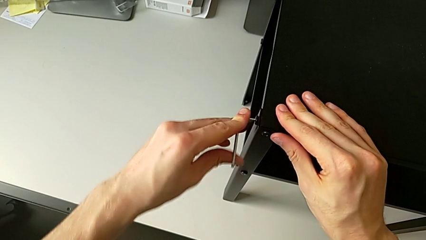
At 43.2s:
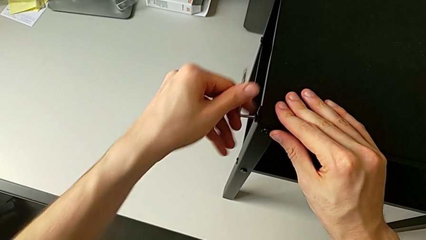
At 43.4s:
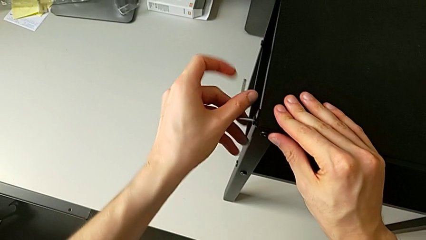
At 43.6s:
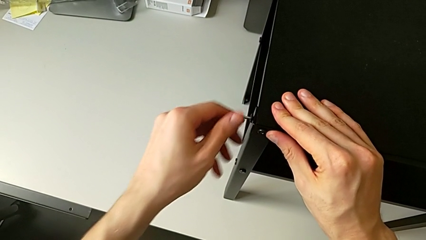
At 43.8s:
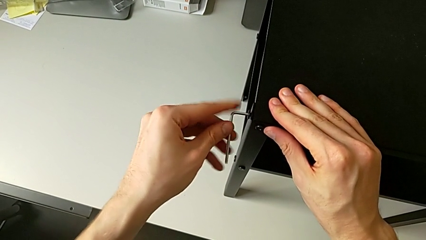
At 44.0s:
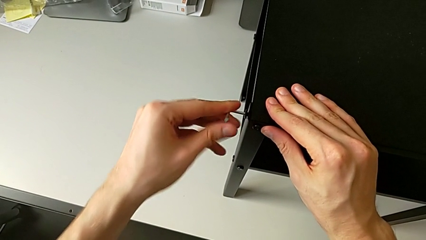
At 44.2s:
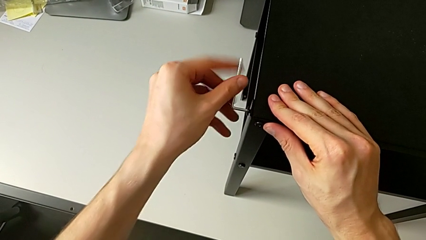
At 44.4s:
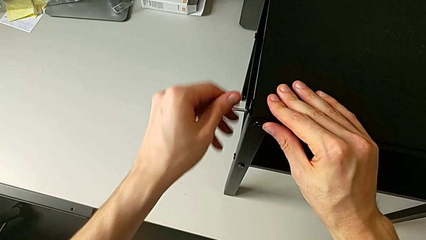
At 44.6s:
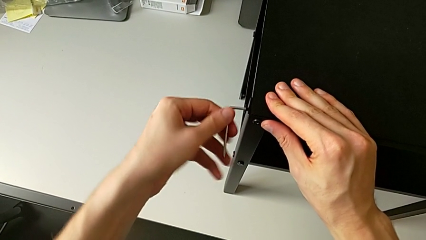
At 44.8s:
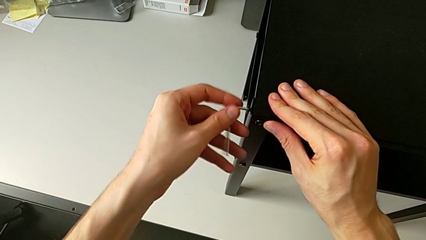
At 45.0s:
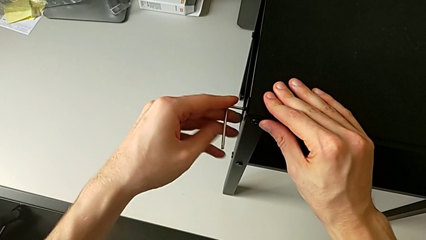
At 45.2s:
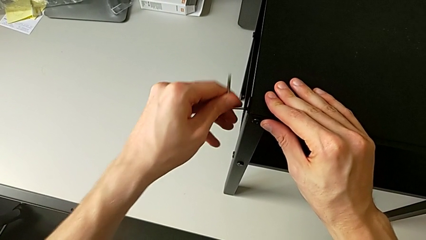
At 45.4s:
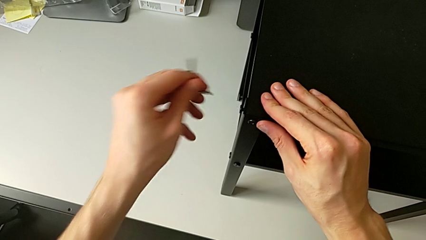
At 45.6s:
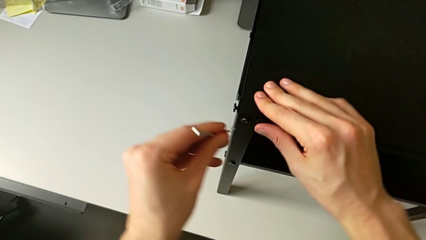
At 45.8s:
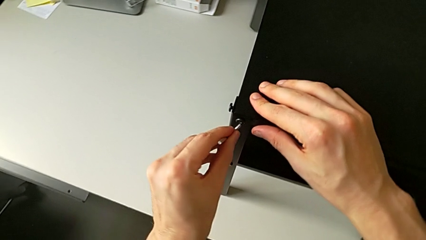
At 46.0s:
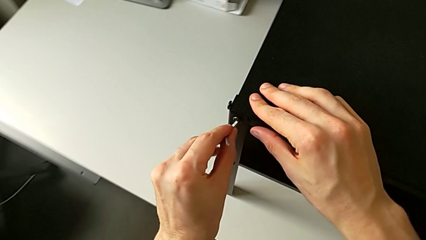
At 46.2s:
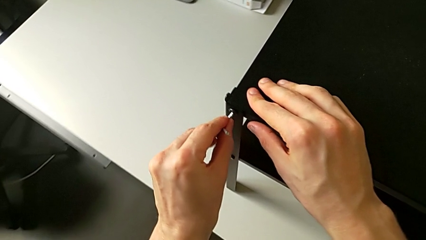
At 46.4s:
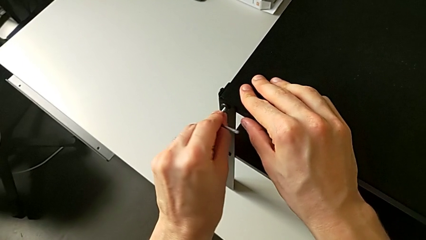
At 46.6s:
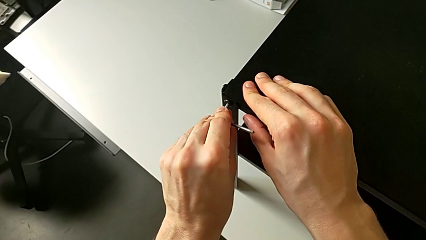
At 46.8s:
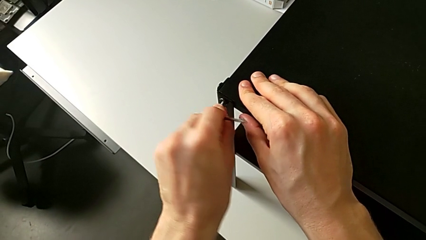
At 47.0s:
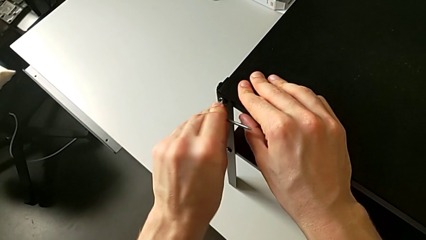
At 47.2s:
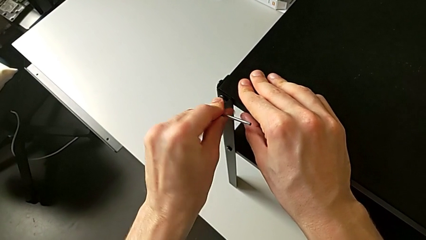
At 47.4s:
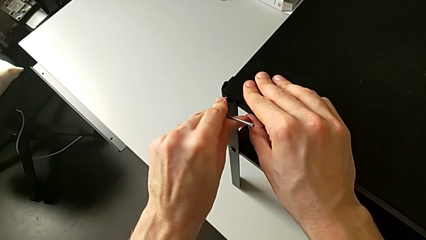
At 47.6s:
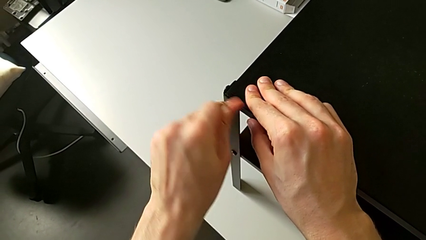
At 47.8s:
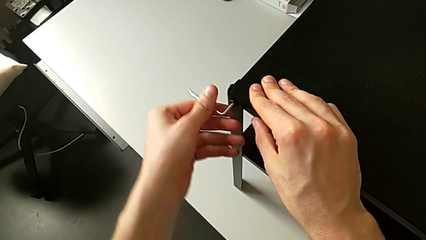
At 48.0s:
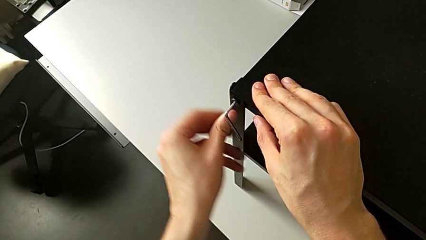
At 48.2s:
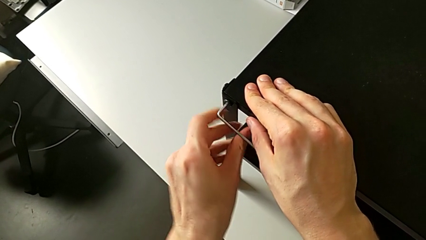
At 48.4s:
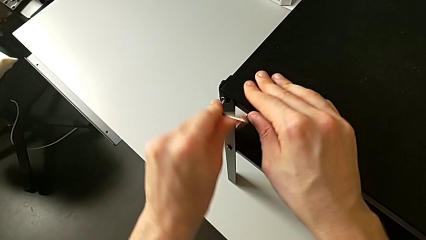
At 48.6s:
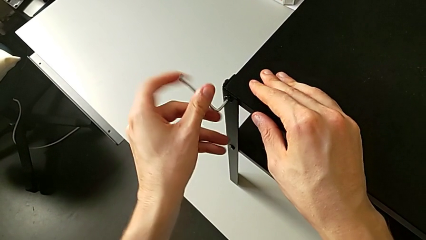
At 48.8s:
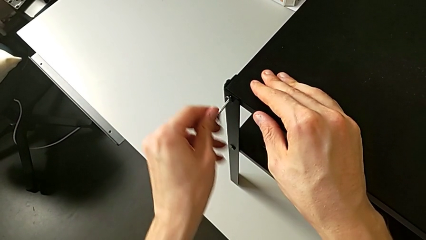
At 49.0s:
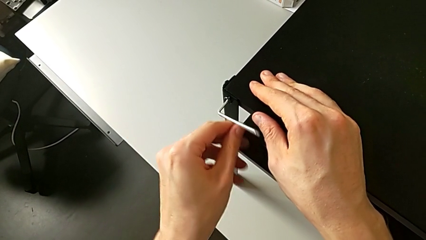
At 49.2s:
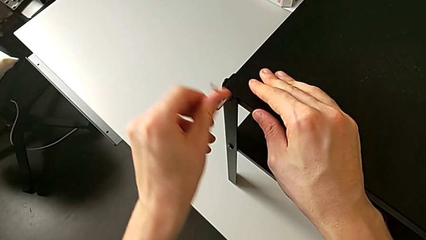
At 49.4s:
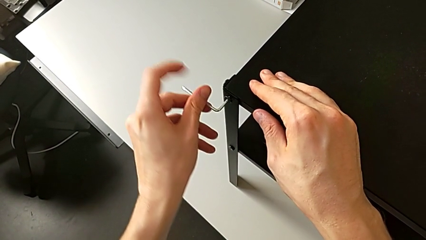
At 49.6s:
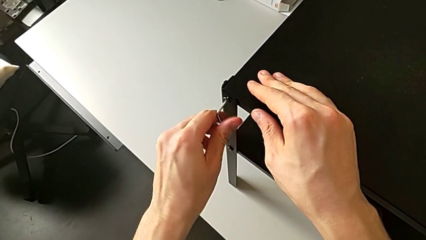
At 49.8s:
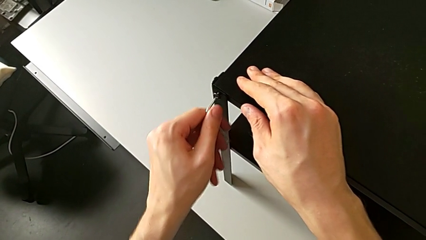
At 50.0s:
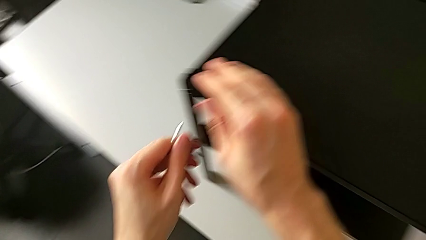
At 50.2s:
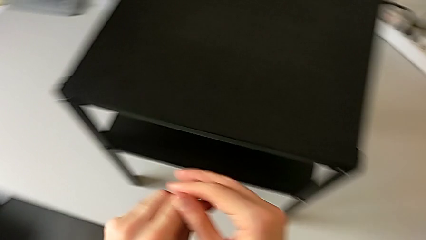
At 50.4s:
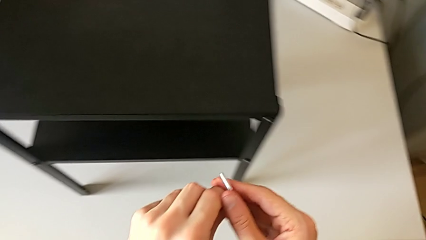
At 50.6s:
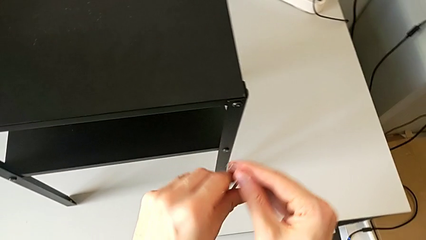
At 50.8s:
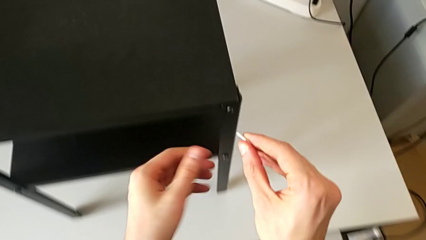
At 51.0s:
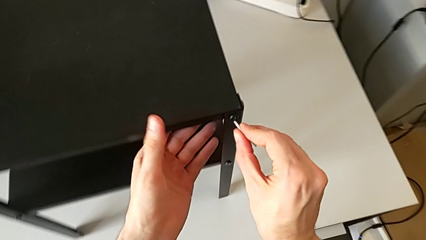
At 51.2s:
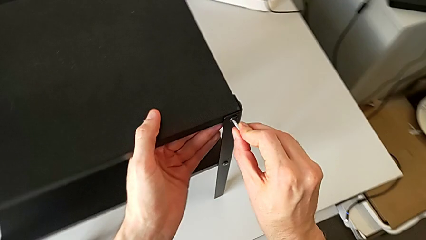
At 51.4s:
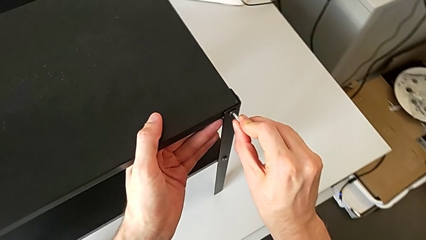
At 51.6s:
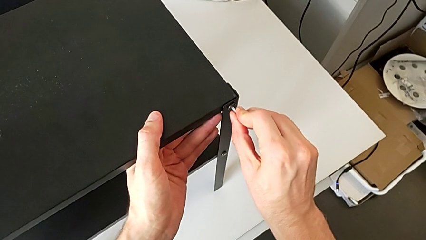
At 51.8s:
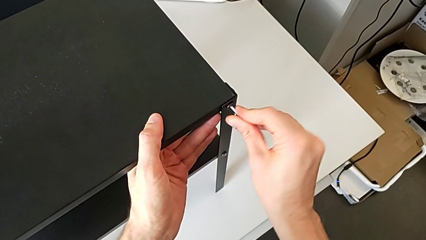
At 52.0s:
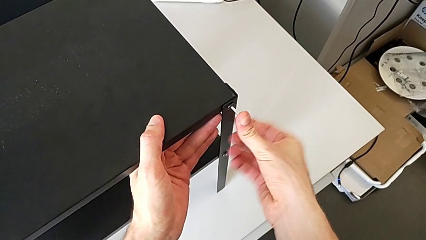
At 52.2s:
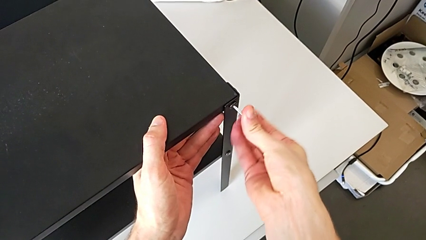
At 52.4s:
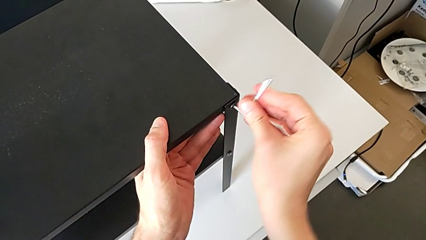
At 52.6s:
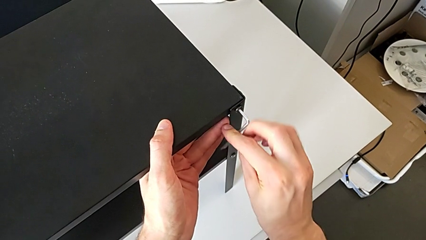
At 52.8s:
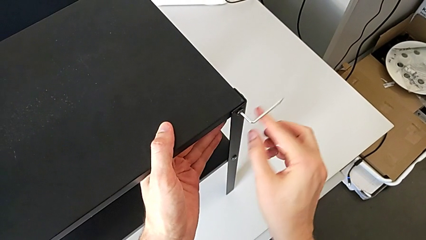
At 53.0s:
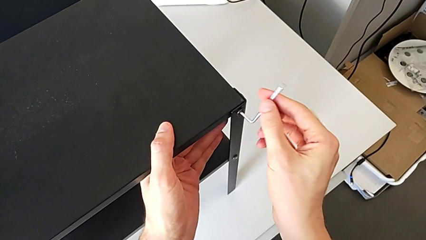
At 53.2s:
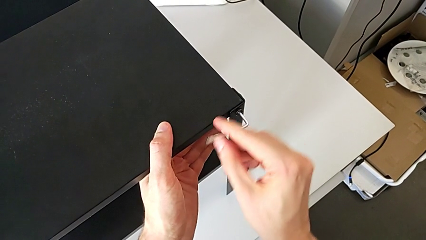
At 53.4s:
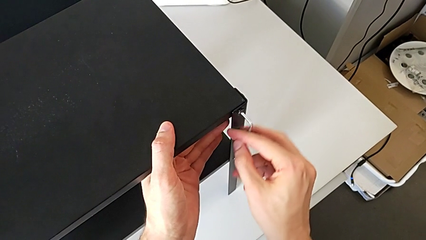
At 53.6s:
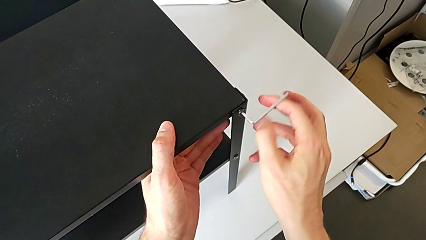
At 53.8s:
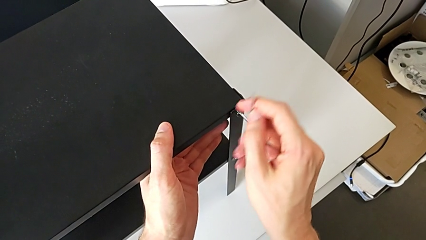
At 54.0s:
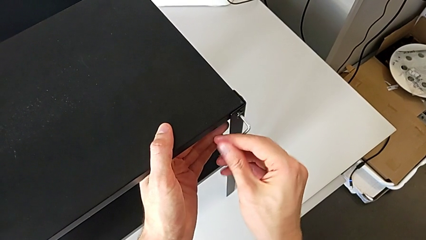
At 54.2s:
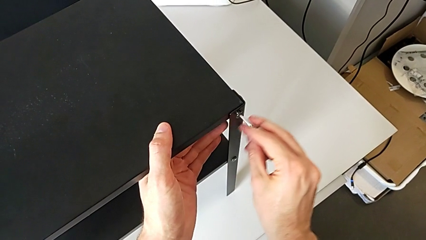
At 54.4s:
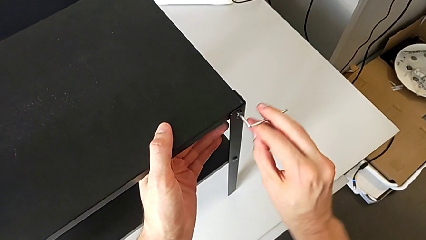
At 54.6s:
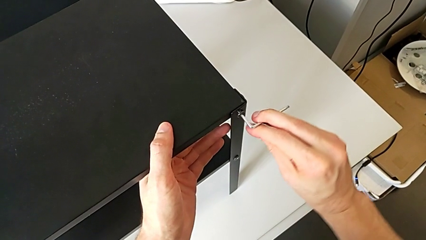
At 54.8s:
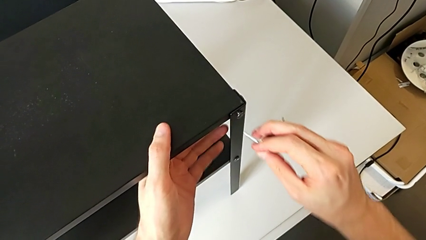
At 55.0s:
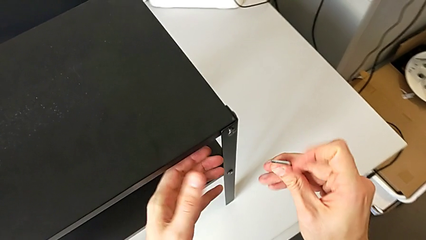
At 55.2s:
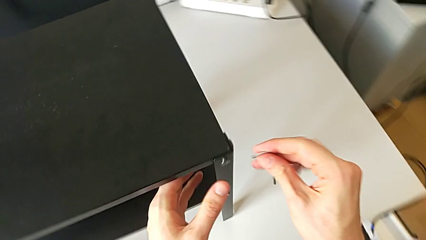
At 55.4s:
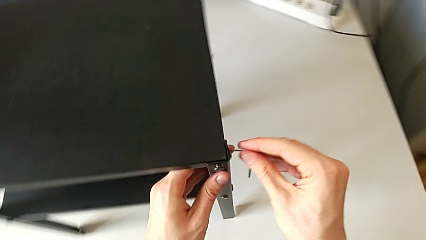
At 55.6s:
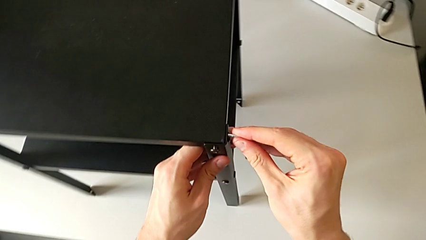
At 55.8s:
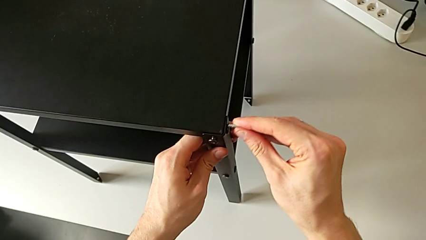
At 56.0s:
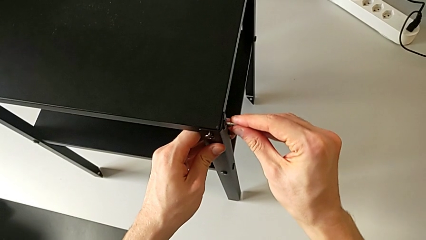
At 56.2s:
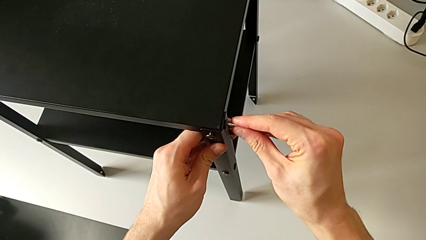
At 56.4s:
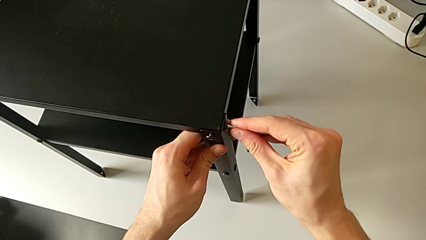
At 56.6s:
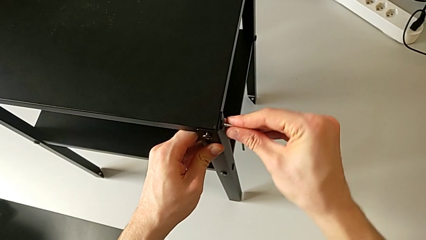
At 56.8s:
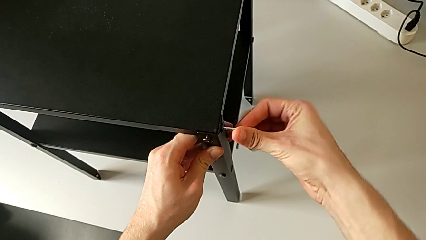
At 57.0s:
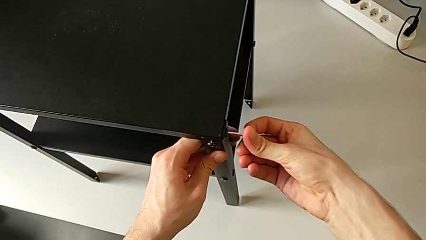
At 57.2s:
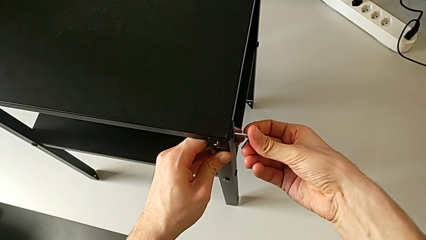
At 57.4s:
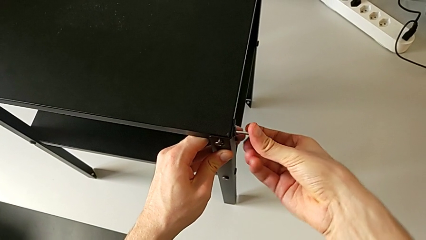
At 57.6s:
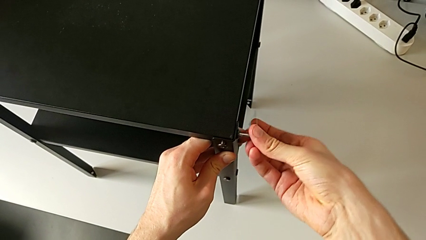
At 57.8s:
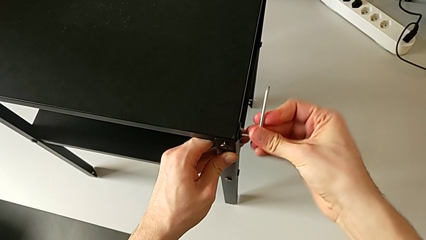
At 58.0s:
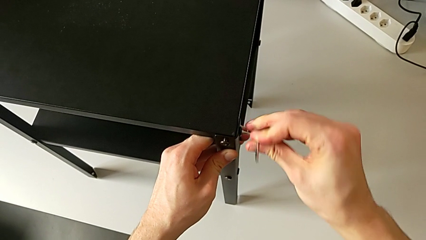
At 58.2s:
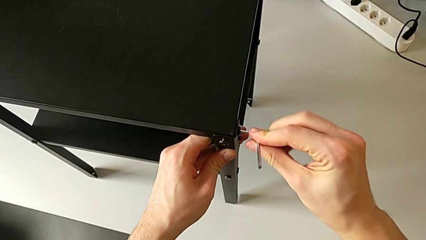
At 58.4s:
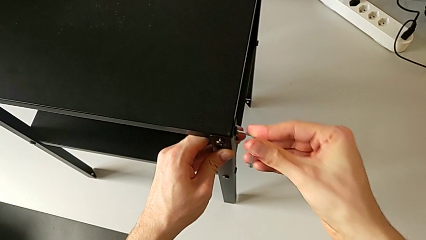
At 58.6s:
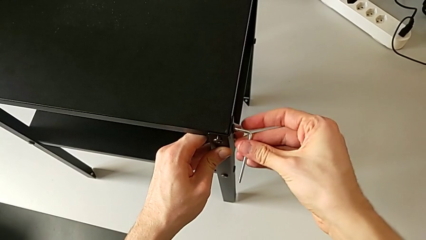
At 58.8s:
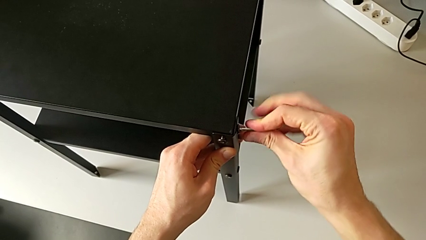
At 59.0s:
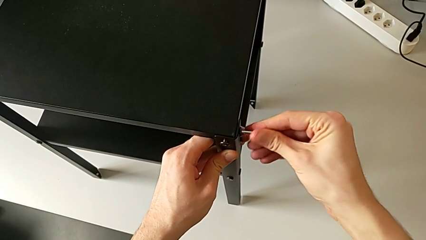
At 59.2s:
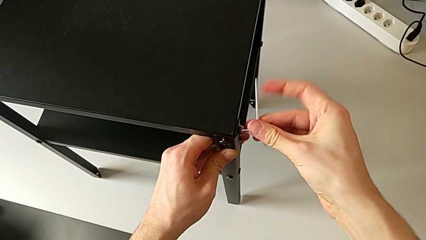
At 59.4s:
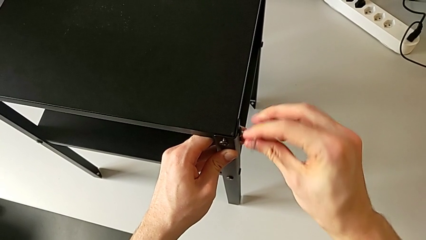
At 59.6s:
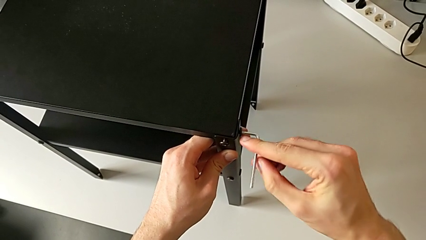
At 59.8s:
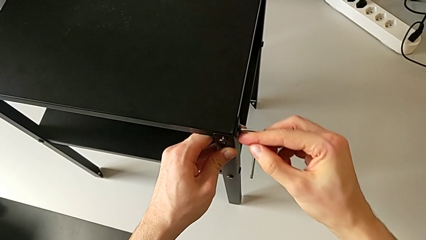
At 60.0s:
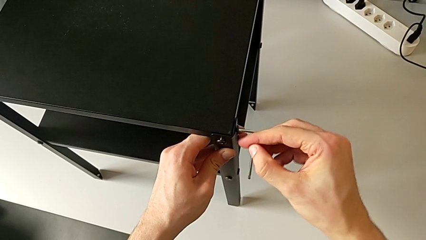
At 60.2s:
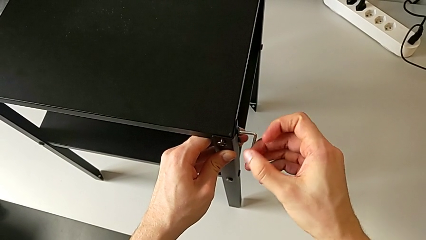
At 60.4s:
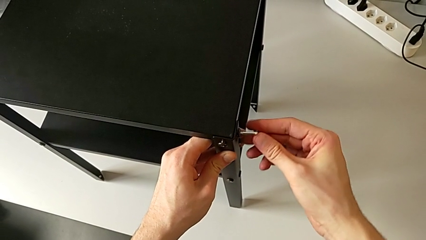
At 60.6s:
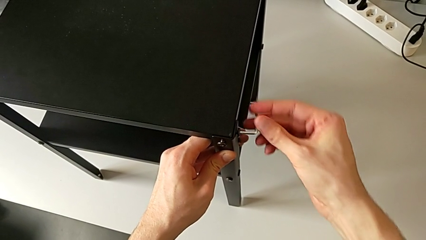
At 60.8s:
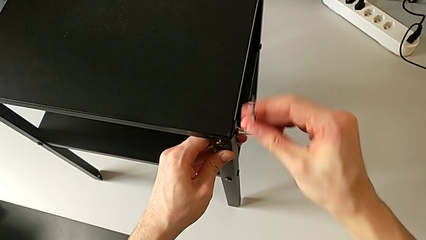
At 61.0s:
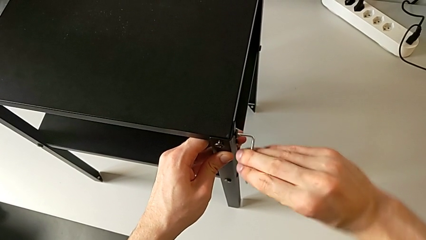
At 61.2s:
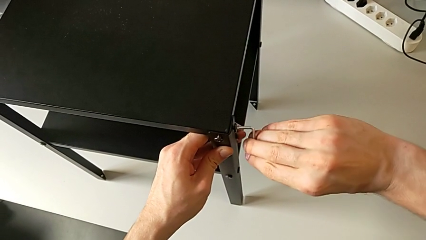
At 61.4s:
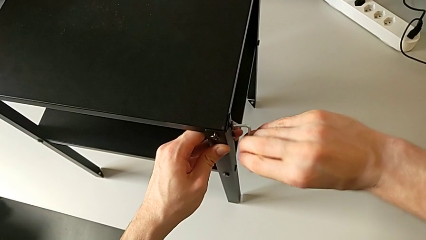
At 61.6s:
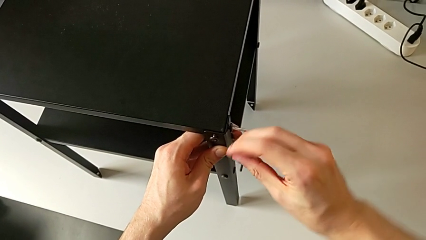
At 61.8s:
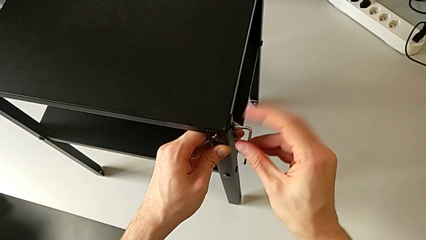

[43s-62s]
The camera wearer is unscrewing the hex socket heads from the upper tray slightly. They unscrew the hex socket head, withdraw the Allen wrench, approach the hex socket head, insert the Allen wrench, unscrew the hex socket head, withdraw the Allen wrench, approach the hex socket head, insert the Allen wrench, unscrew the hex socket head, withdraw the Allen wrench, approach the hex socket head, insert the Allen wrench and unscrew the hex socket head.
